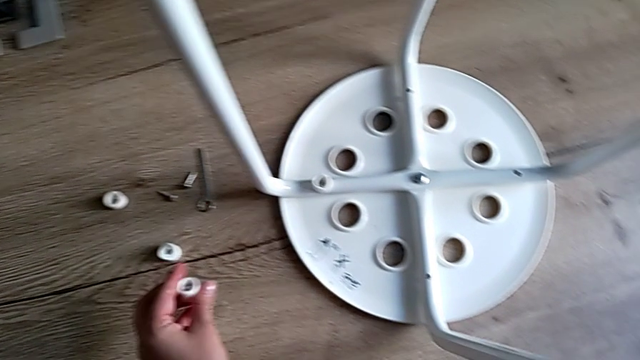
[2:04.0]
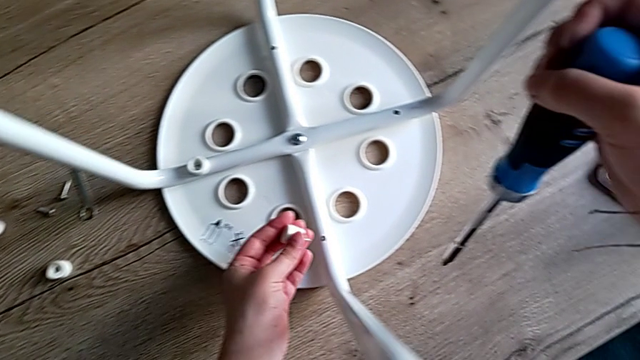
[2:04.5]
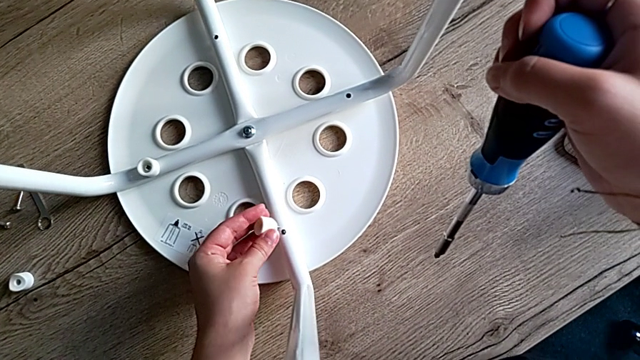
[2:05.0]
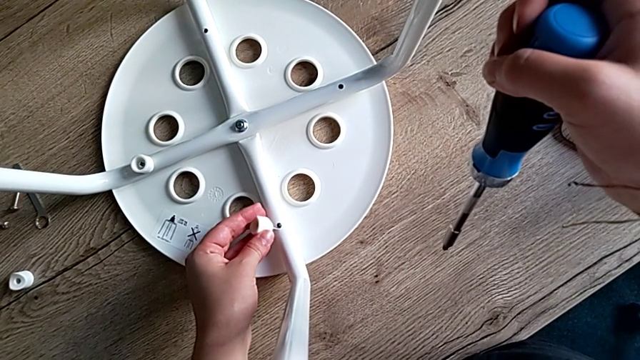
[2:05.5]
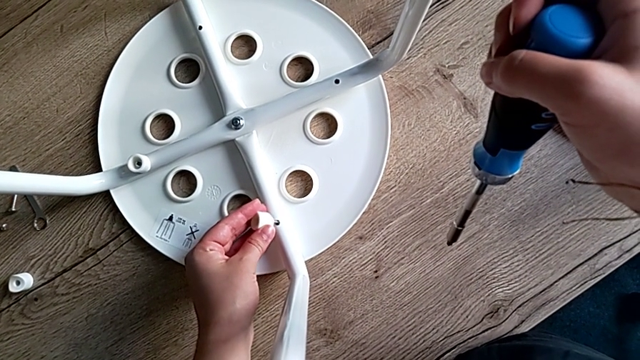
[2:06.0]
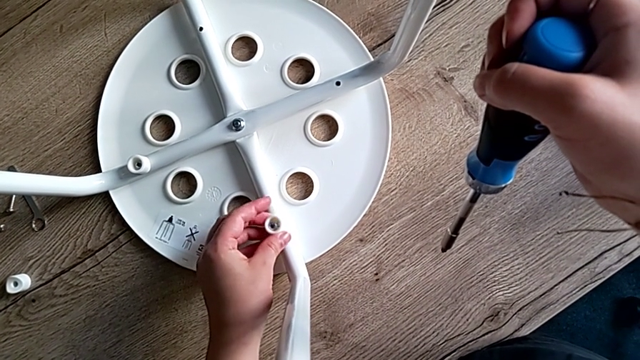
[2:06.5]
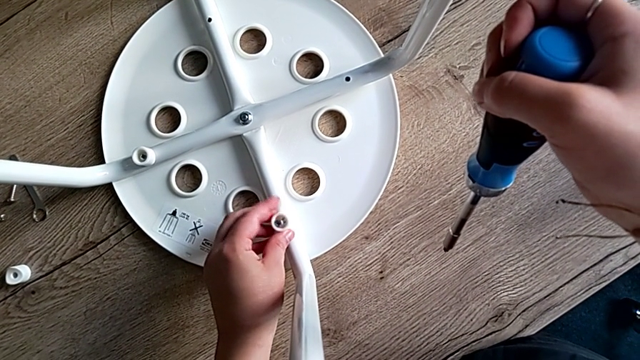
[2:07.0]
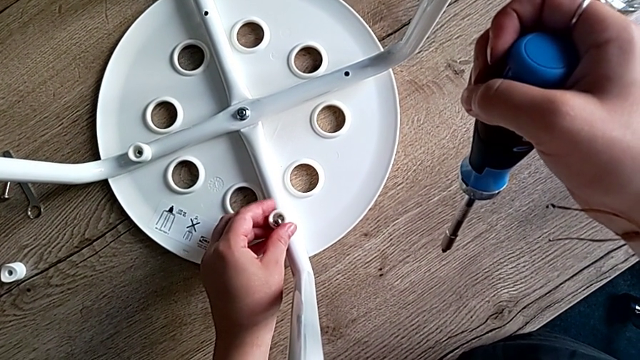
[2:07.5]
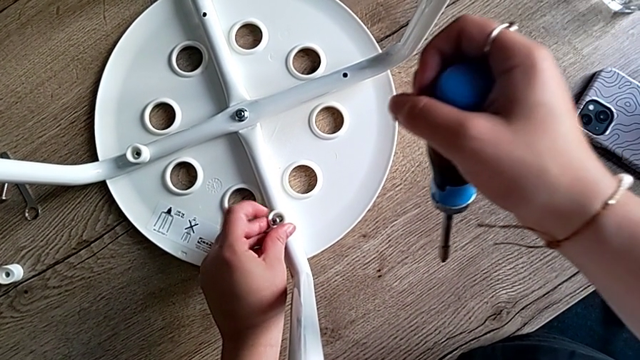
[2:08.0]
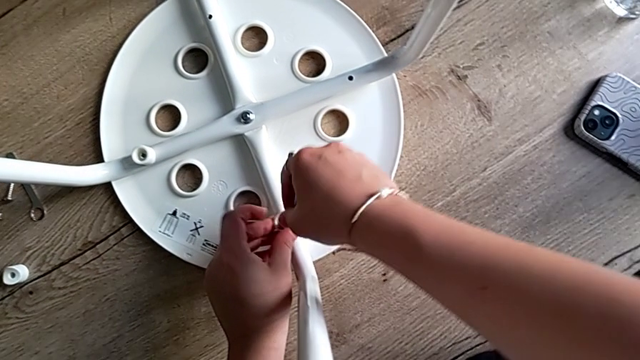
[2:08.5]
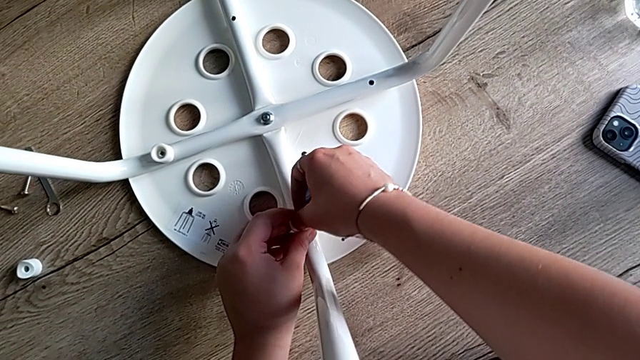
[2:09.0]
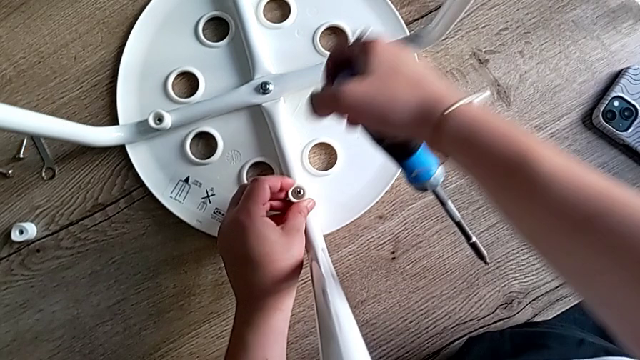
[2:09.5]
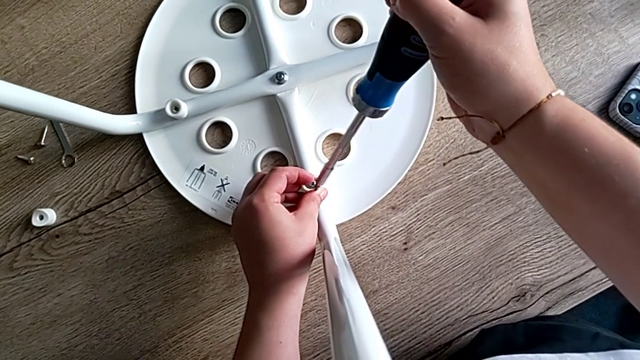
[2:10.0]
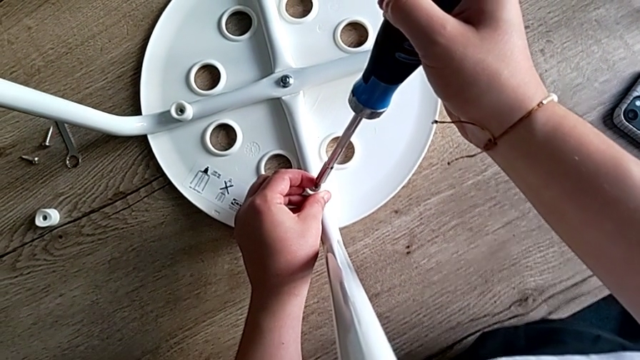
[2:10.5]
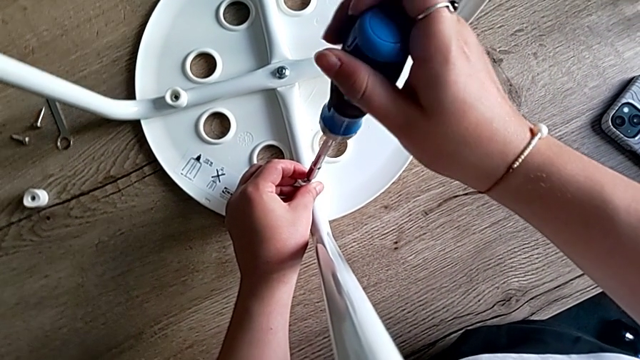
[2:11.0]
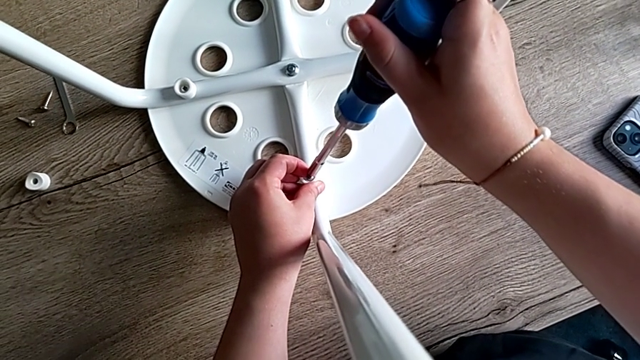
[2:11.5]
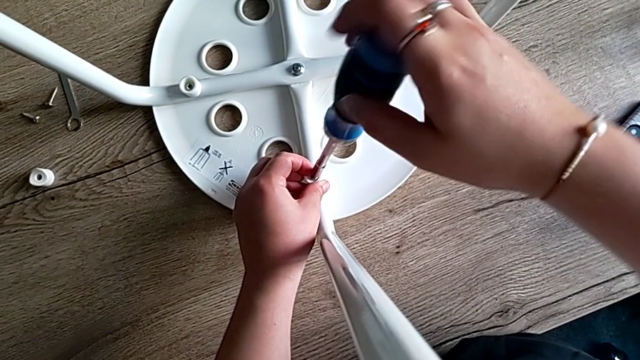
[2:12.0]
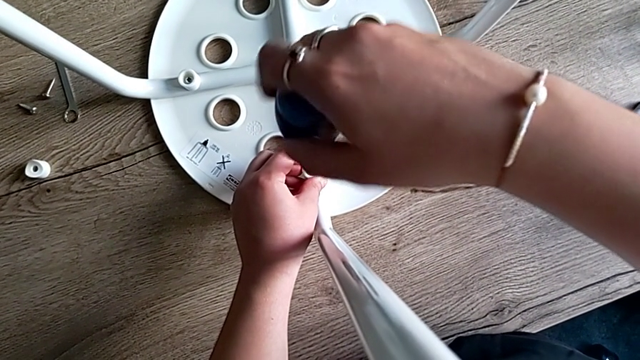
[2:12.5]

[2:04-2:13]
The camera wearer is screwing the second screw to attach the legs and the seat. They insert the second screw, rotate the screwdriver and insert it.

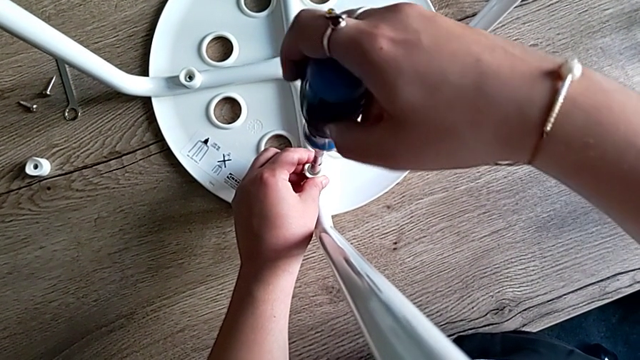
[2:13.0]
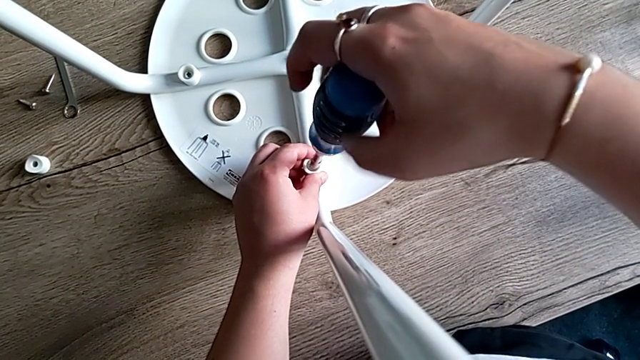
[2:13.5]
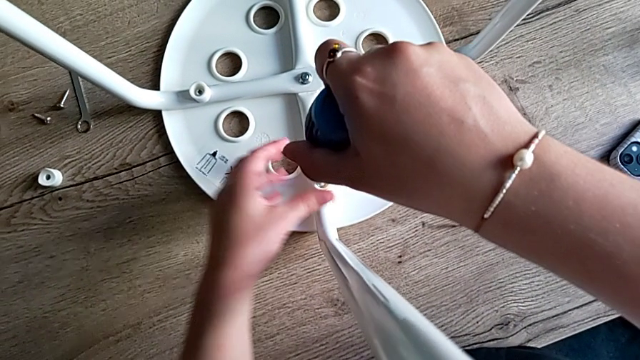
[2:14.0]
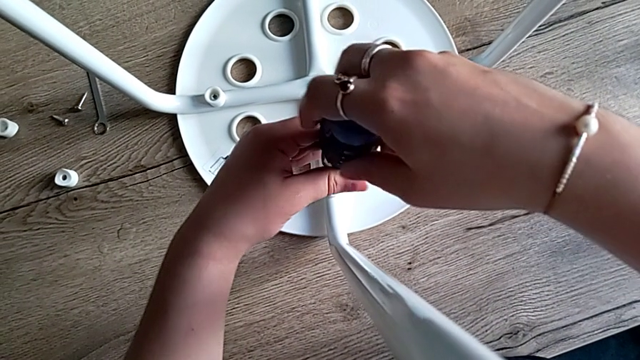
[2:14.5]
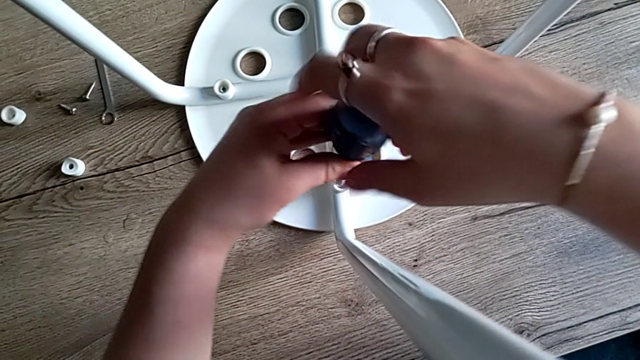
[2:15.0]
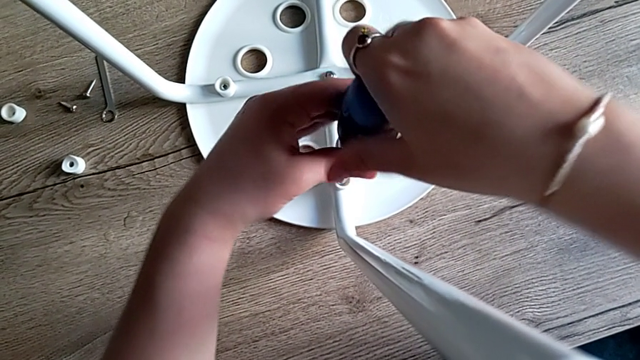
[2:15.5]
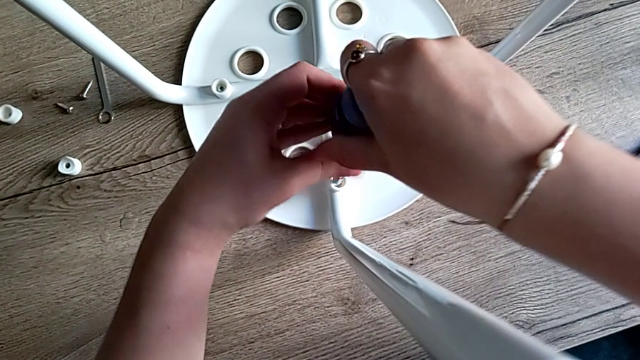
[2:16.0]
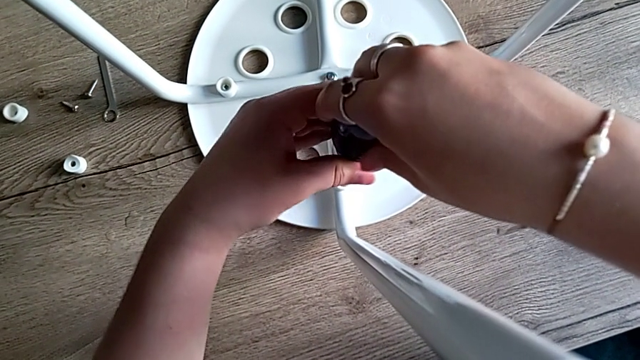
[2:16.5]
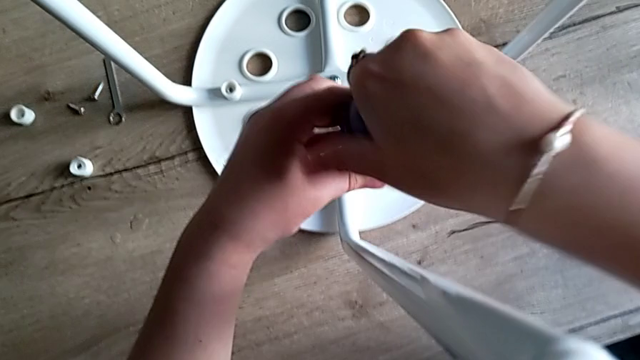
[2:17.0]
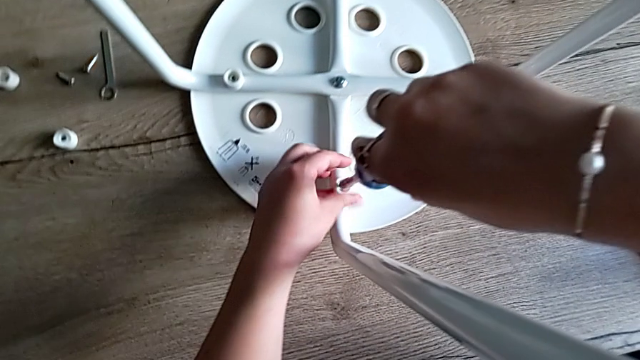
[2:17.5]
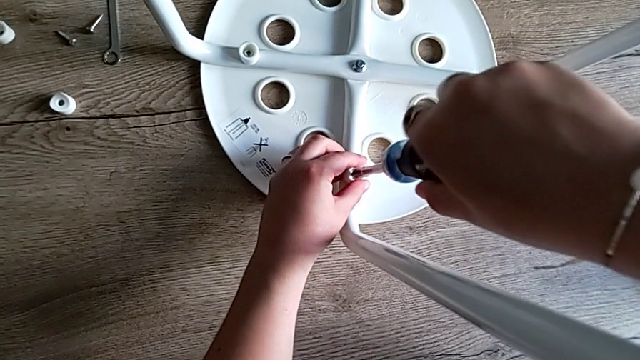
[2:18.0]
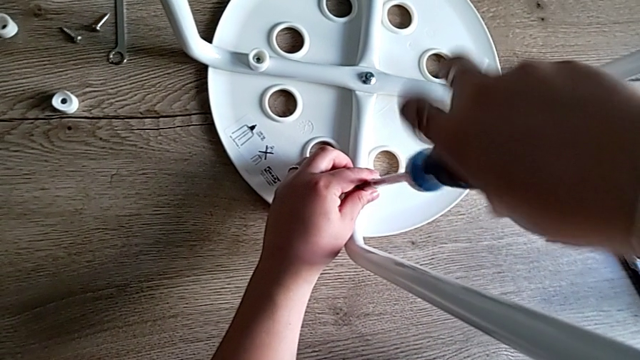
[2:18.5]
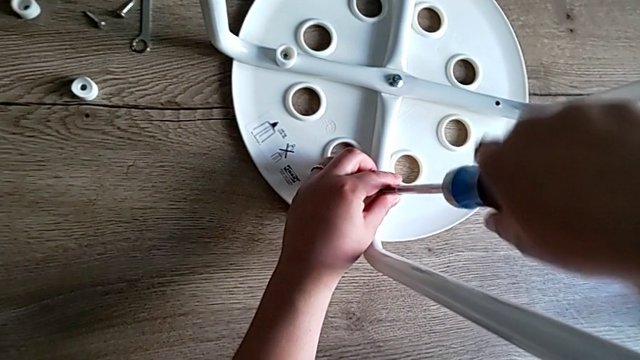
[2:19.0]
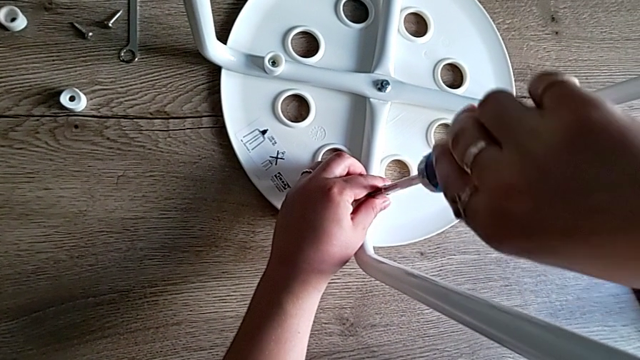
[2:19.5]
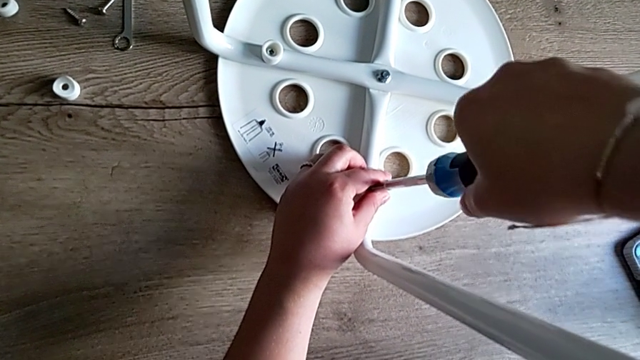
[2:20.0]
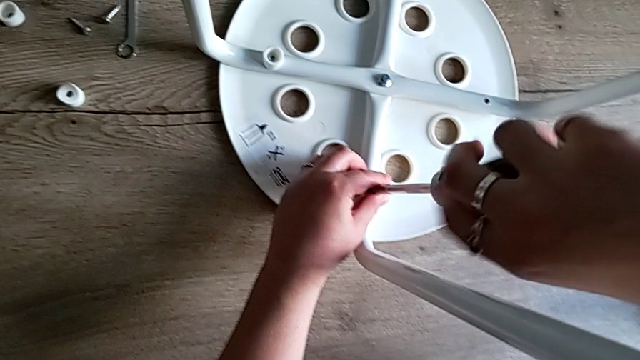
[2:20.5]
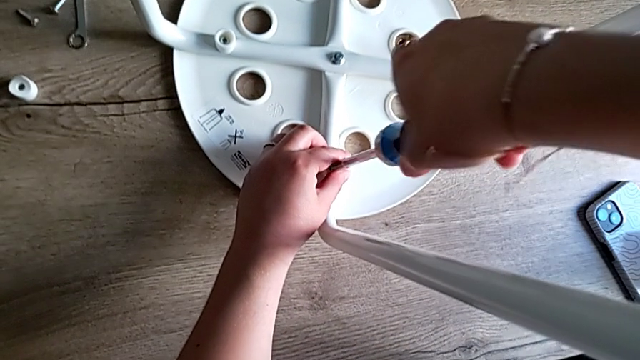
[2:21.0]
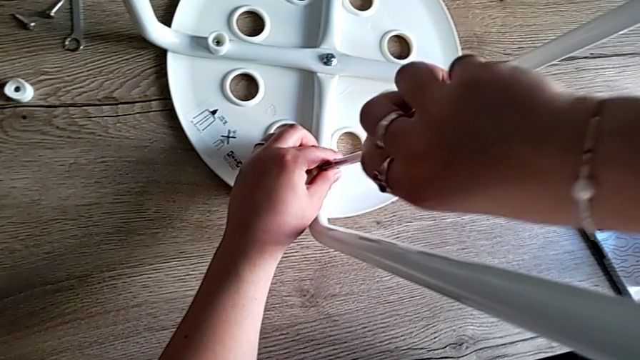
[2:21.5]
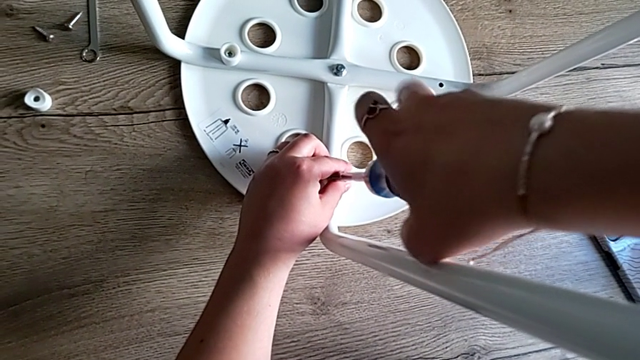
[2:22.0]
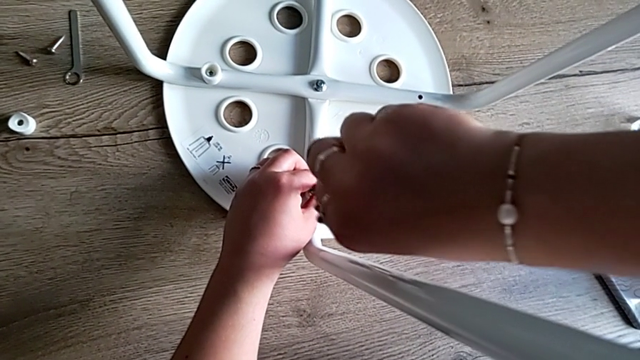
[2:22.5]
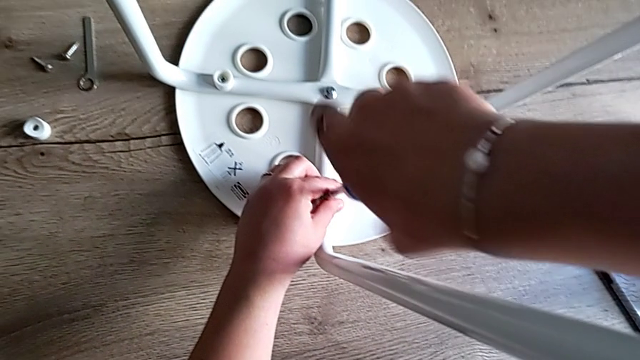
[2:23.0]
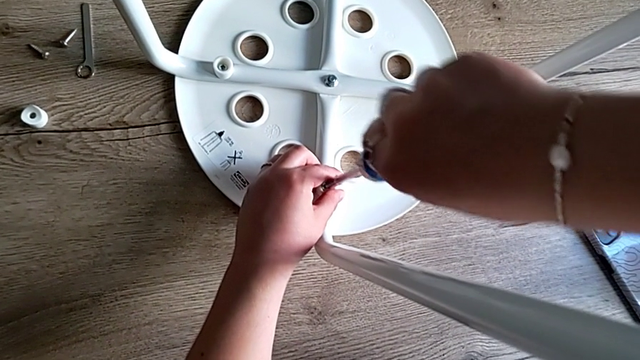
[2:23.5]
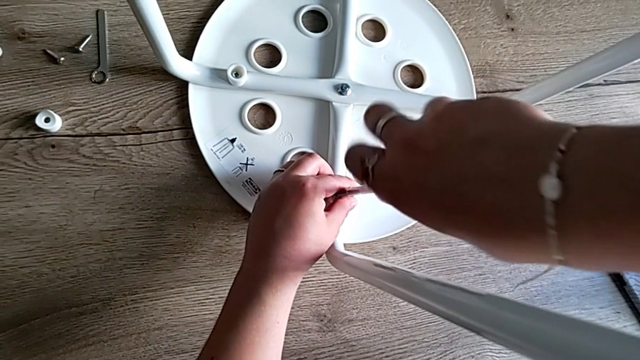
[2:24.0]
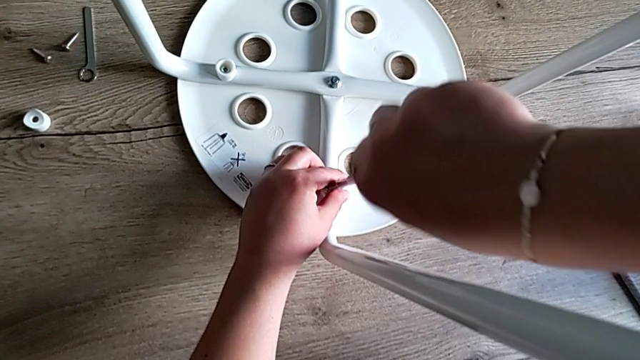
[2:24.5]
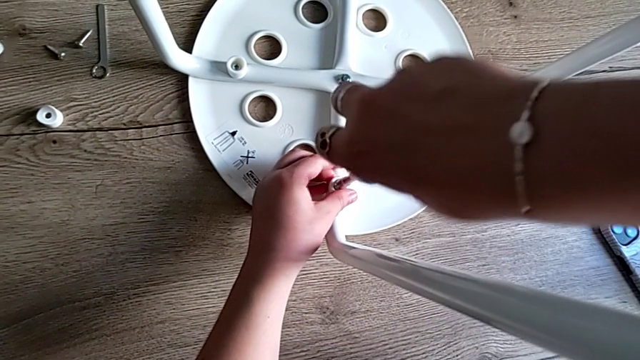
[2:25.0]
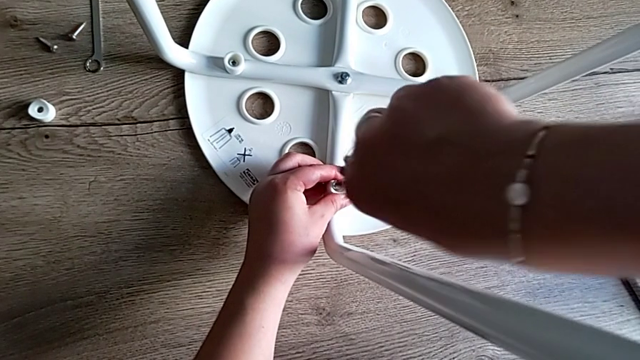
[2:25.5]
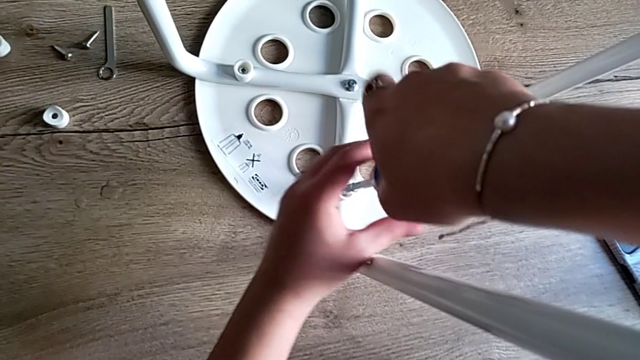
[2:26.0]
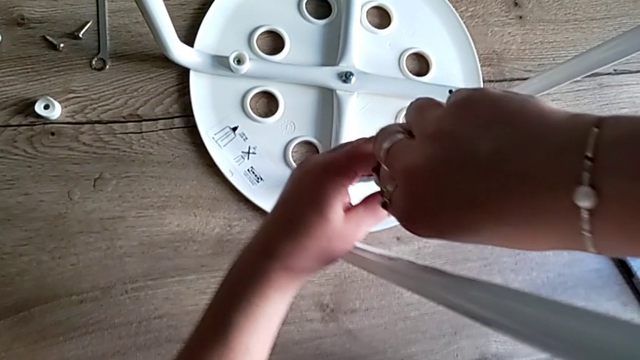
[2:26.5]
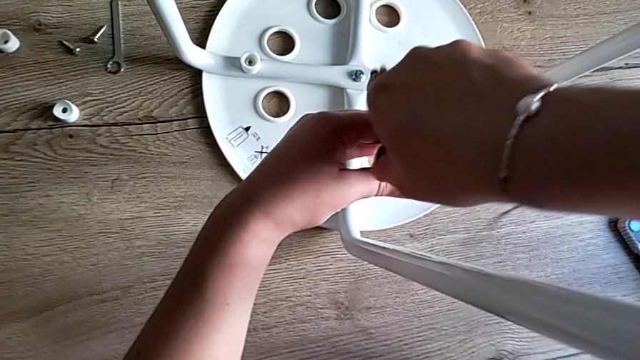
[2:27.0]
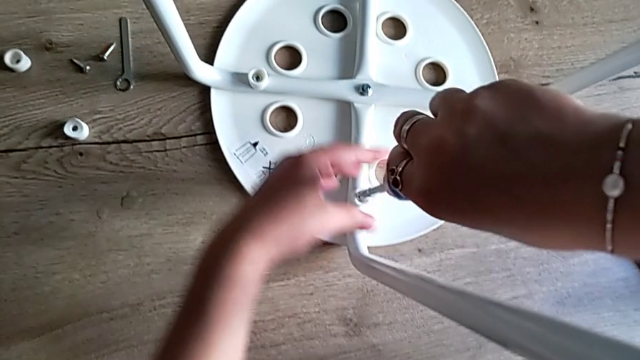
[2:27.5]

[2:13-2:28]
The camera wearer is screwing the second screw to attach the legs and the seat. They keep screwing the second screw.
